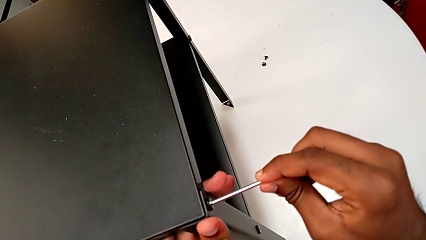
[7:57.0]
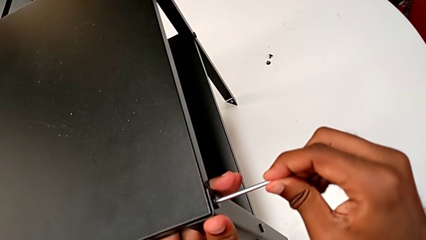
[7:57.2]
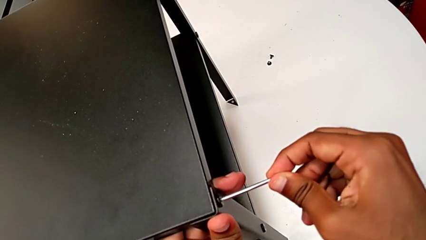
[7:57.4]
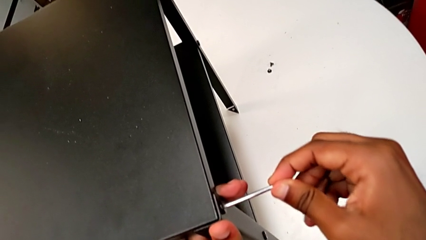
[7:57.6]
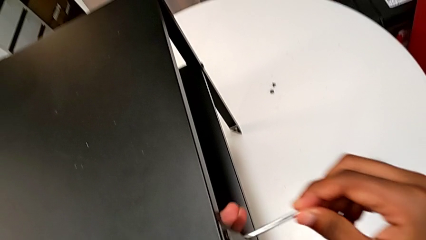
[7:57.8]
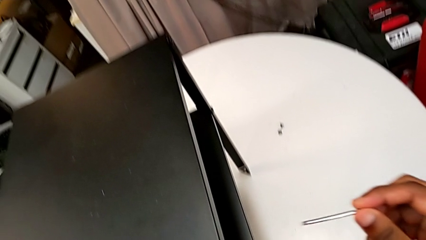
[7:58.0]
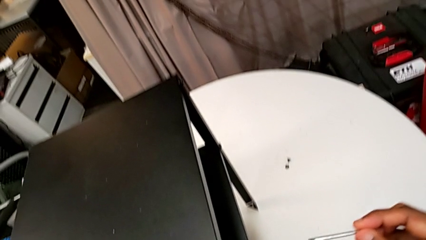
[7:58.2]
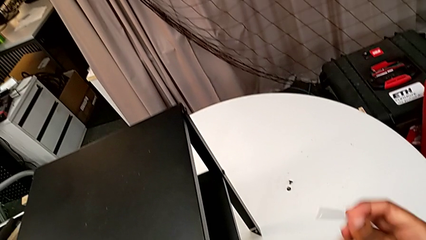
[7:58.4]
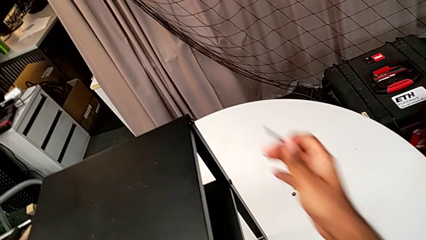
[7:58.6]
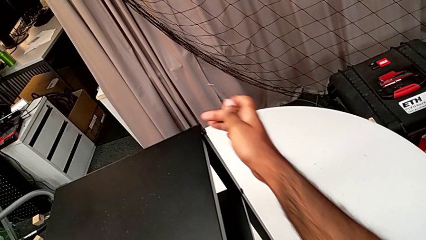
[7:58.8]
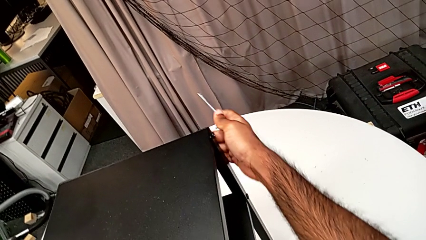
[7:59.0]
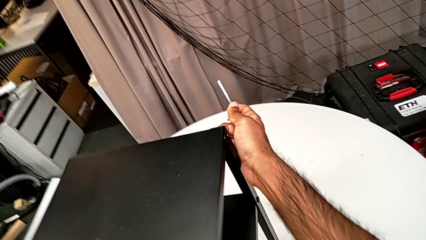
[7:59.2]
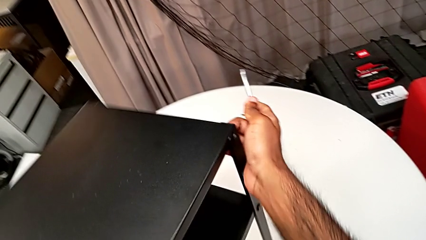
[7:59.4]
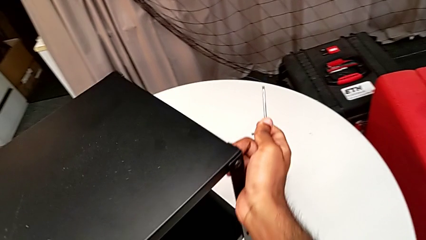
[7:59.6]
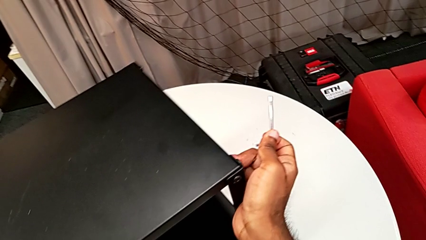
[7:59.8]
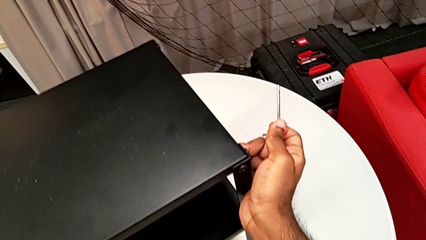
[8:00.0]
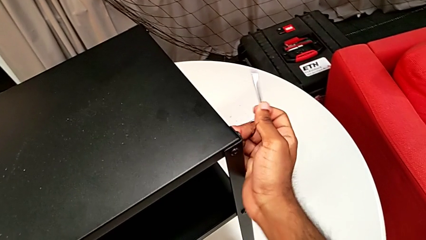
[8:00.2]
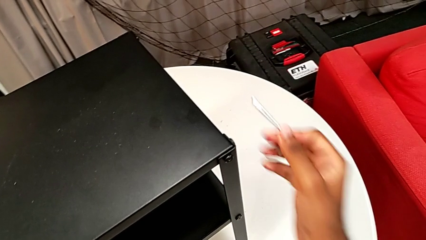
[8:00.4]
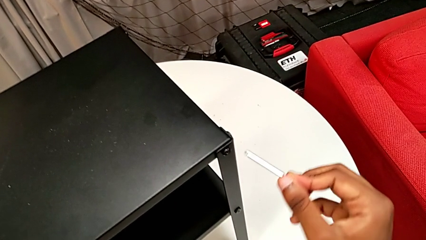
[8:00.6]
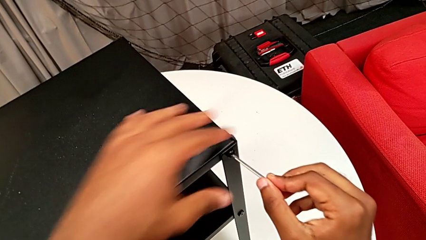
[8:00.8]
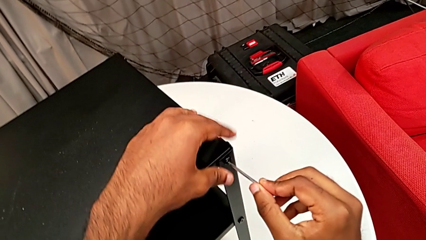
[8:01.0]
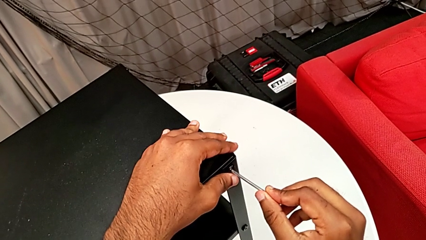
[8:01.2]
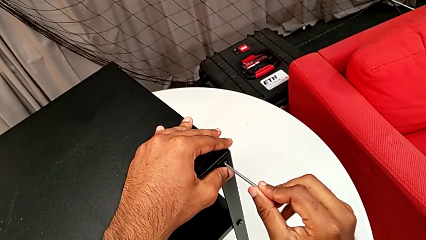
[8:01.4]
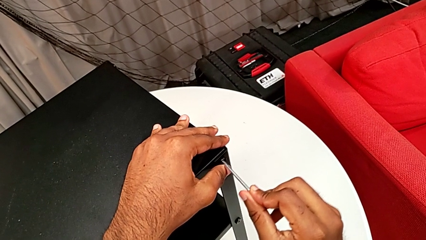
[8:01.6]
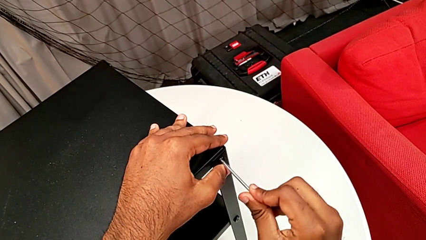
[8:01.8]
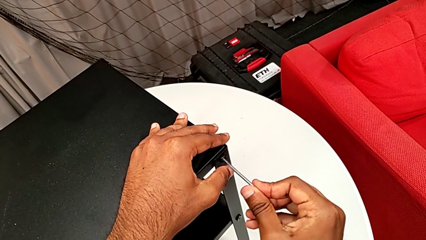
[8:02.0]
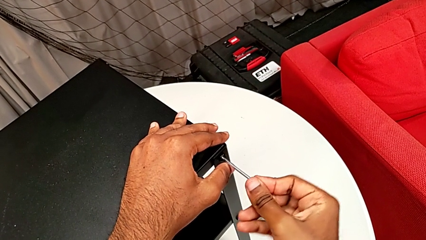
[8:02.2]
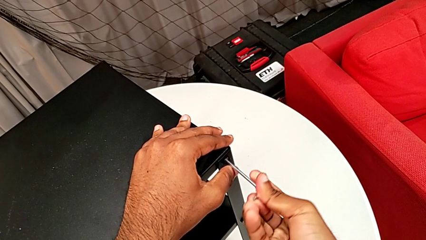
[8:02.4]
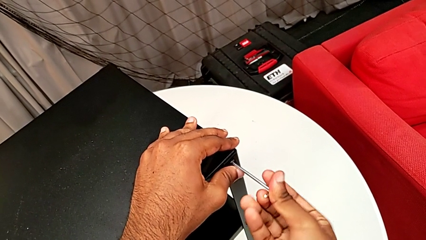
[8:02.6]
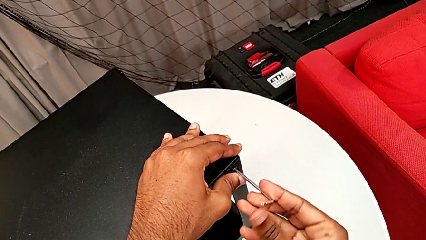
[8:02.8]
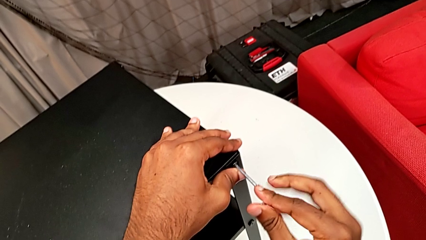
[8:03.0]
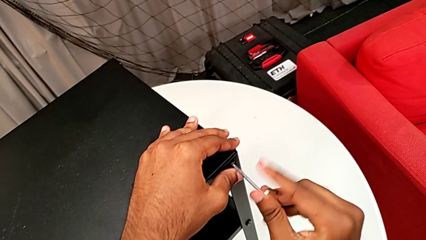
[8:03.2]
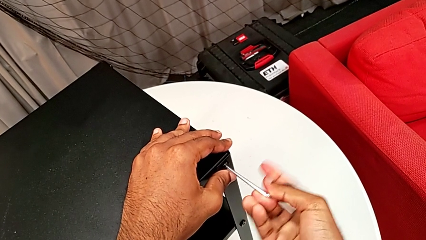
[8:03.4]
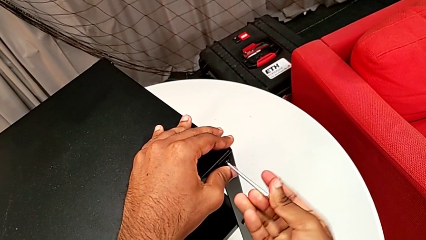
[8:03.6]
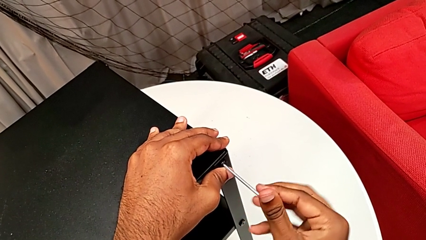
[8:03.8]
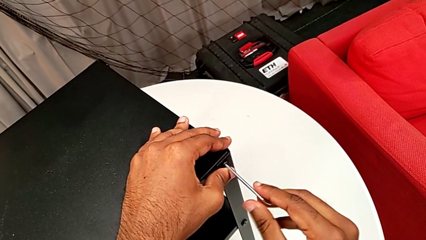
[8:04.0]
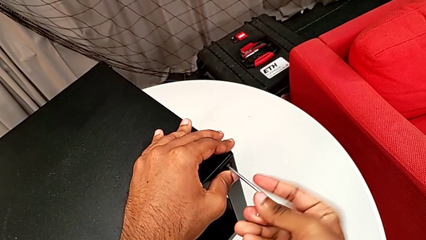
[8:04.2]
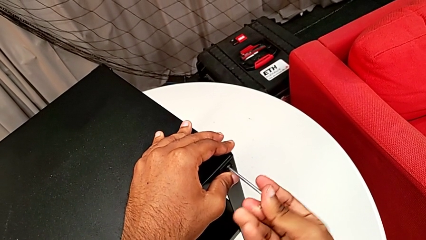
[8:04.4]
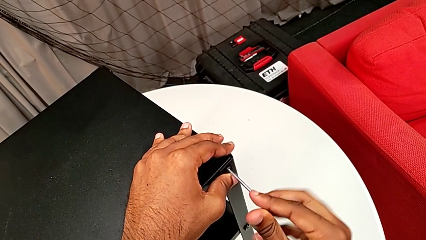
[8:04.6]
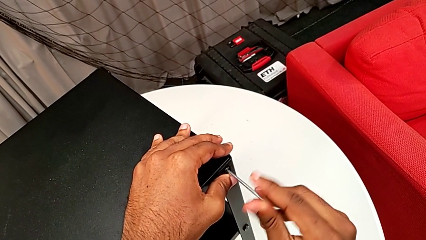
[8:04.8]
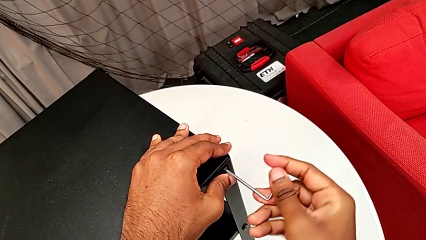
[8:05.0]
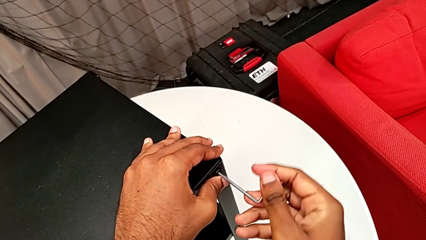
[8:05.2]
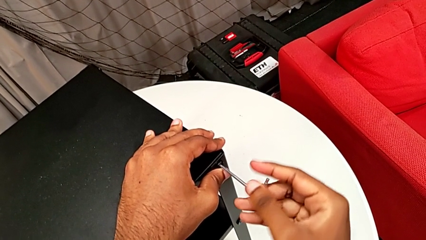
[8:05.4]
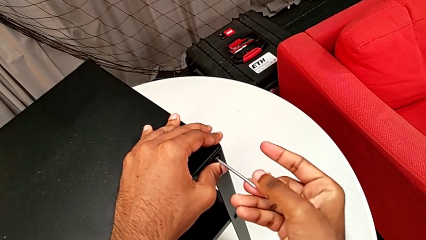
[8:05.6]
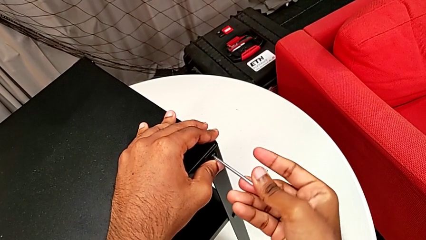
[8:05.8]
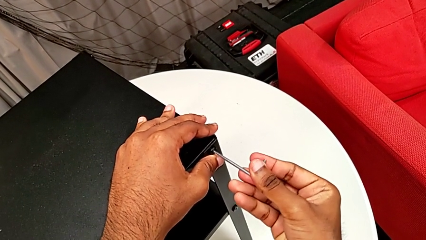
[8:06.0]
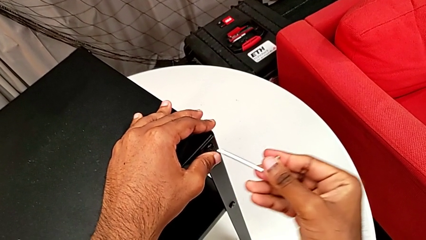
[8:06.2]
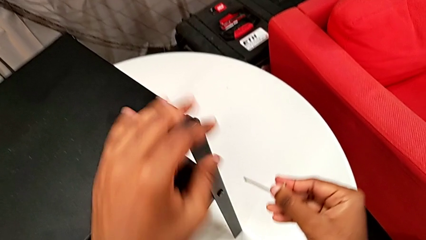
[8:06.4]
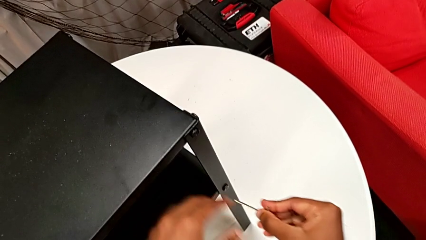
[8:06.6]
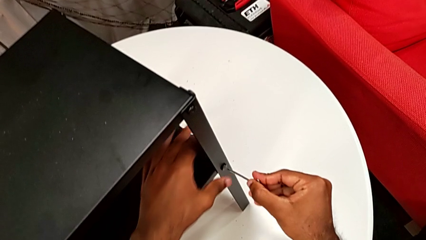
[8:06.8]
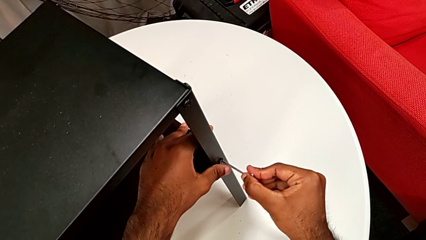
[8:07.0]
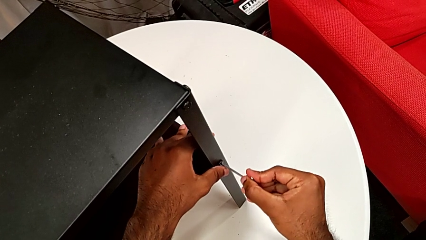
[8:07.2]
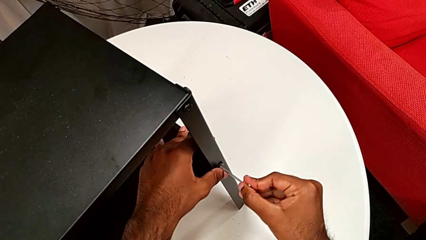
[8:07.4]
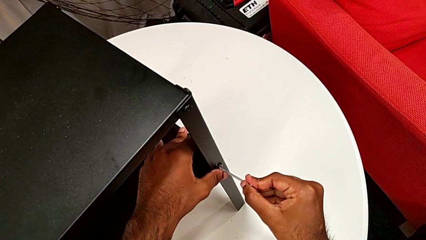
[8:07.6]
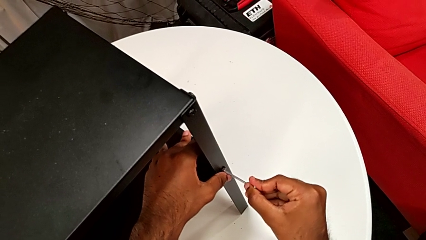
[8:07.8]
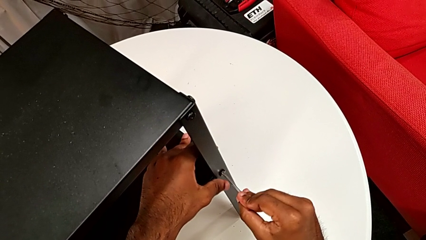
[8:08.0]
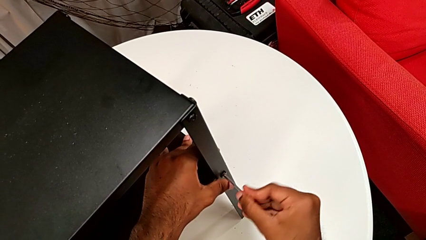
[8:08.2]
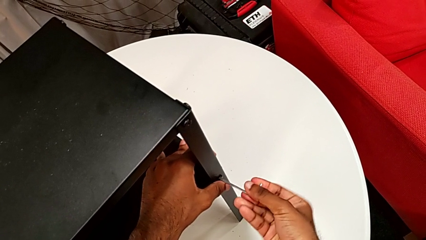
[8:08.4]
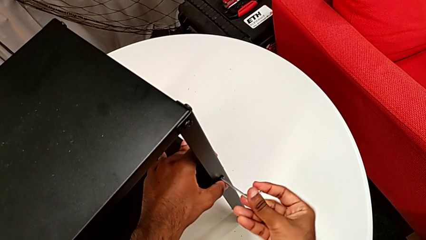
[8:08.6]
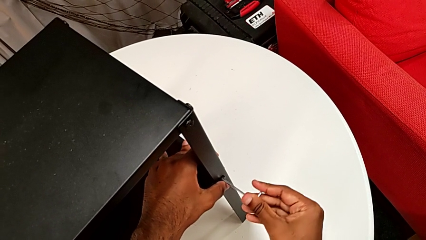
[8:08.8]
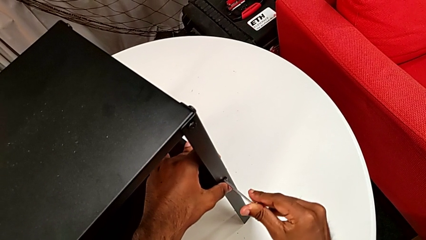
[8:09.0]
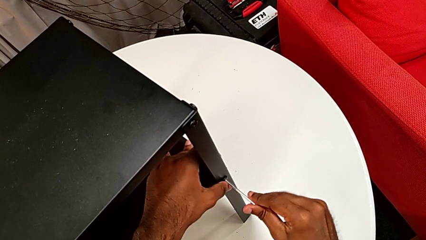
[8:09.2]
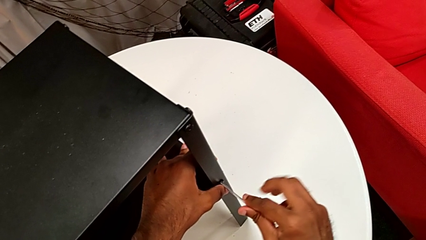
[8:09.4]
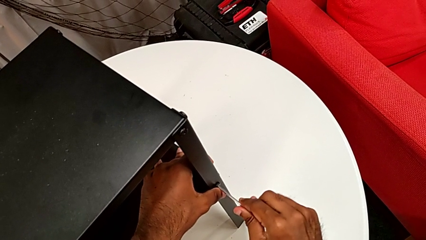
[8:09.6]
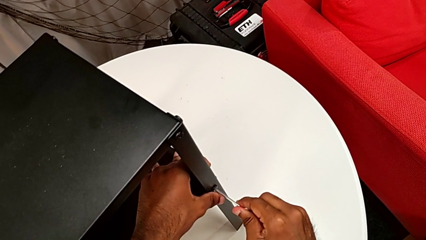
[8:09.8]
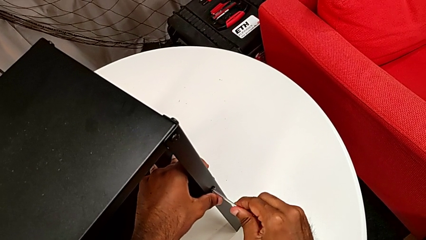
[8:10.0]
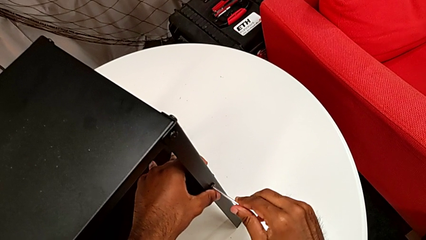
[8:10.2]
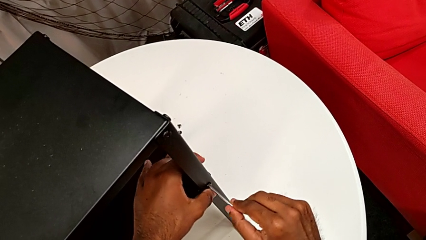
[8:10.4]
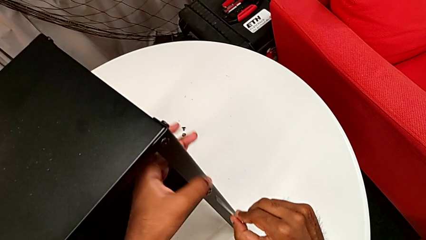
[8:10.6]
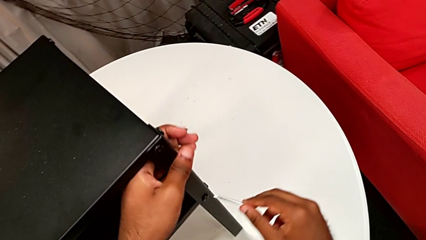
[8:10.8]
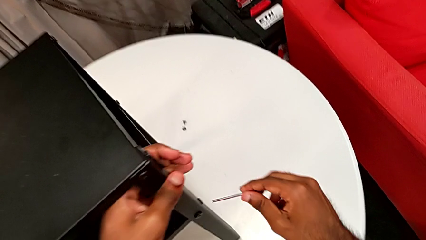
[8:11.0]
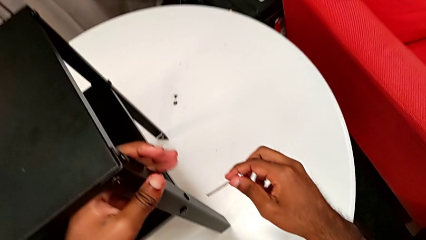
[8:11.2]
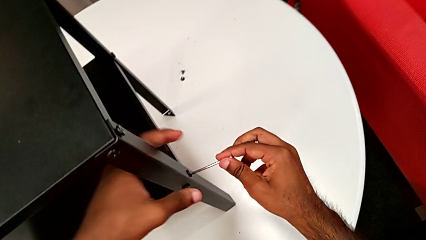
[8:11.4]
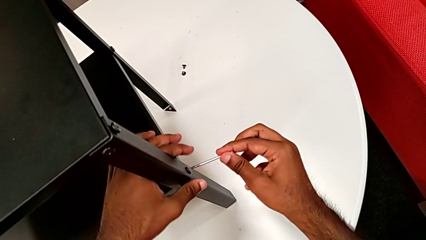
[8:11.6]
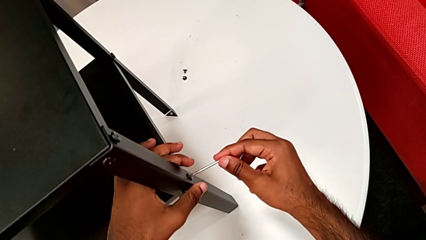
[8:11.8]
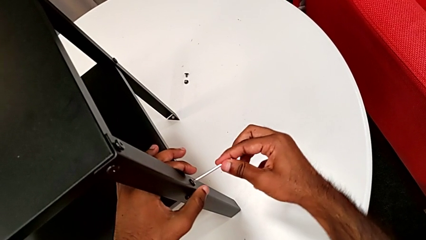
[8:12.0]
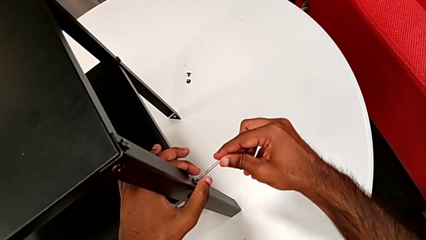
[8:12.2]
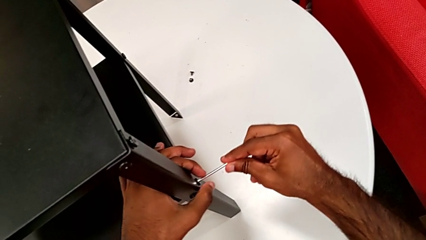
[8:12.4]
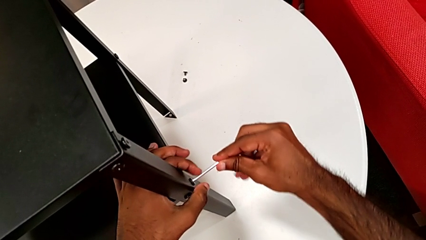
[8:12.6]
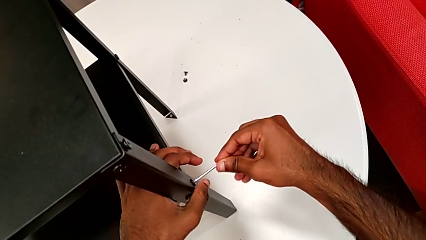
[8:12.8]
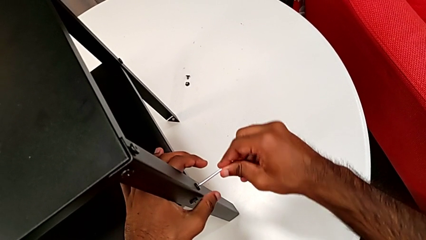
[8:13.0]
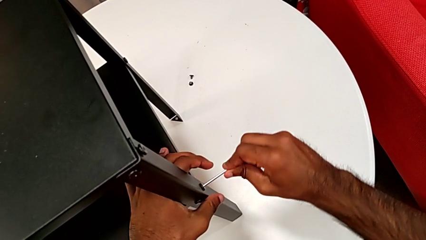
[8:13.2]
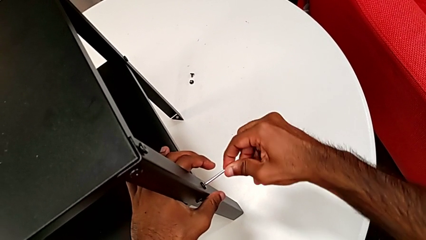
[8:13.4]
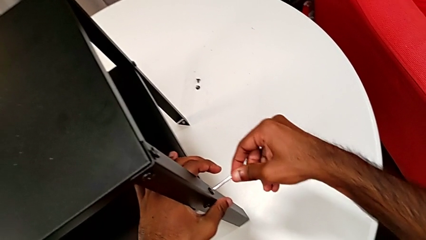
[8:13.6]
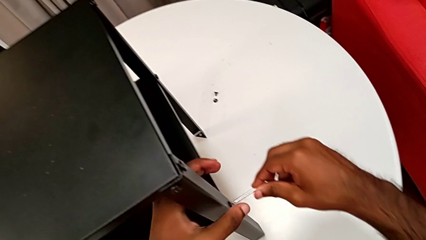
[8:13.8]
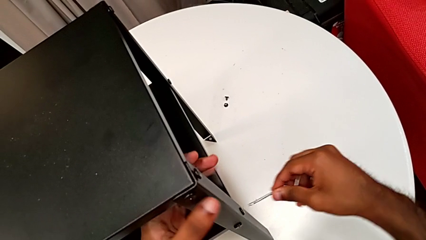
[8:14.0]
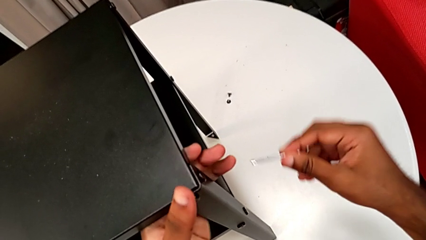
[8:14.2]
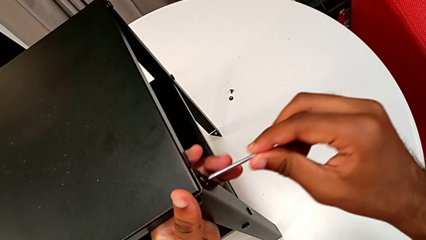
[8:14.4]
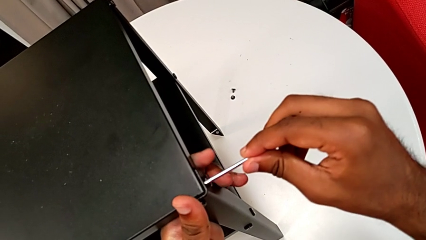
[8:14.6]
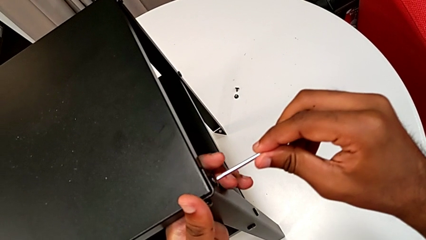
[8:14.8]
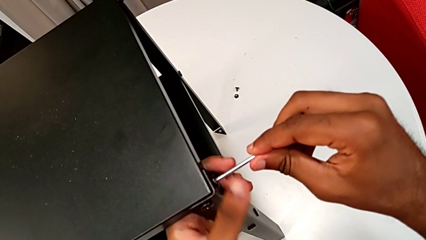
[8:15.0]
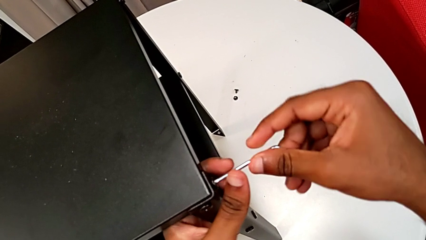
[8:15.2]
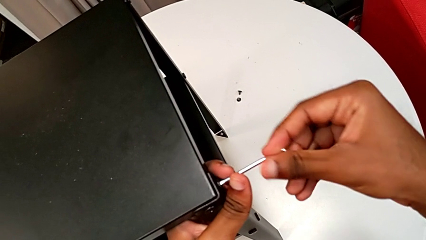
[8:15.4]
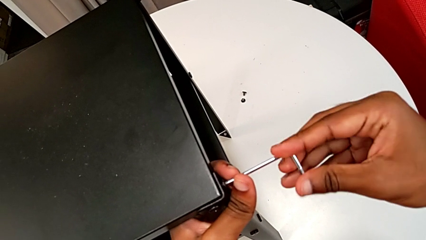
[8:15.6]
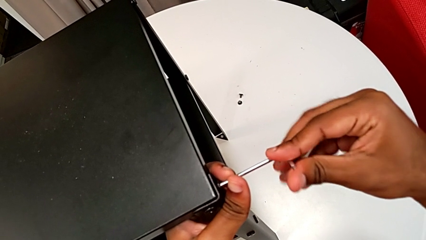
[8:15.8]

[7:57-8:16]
The camera wearer is tightening the screws. They screw the hex socket head, withdraw the Allen wrench, rotate the nightstand, insert the Allen wrench, screw the hex socket head, withdraw the Allen wrench, insert it, rotate it, withdraw it, insert it, screw the hex socket head, withdraw the Allen wrench and insert it.
